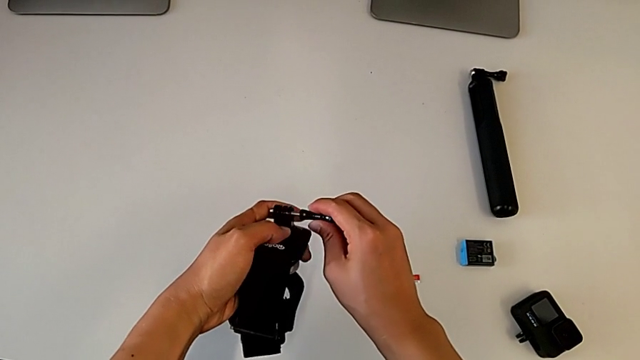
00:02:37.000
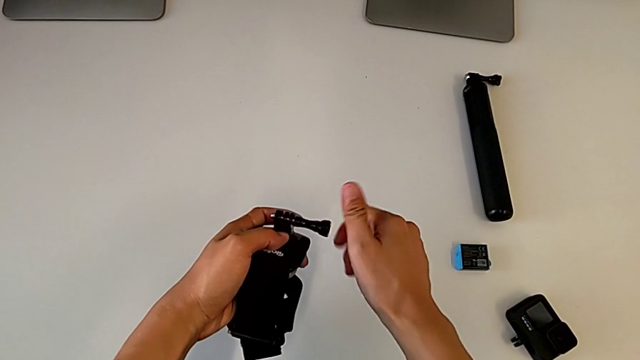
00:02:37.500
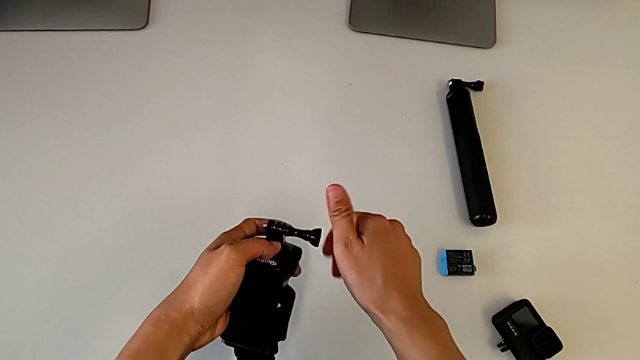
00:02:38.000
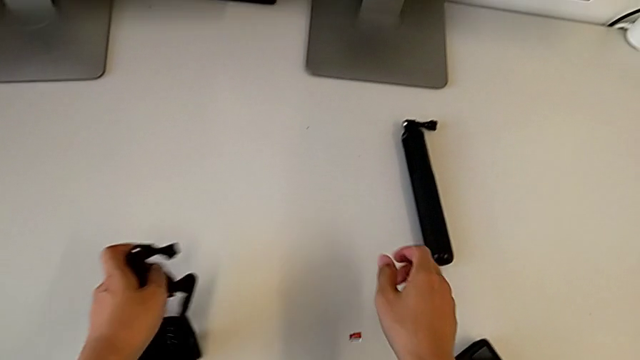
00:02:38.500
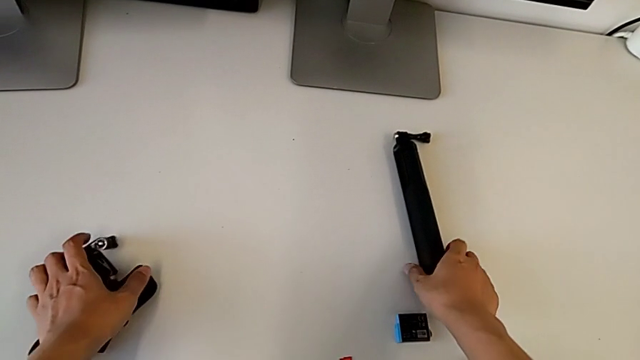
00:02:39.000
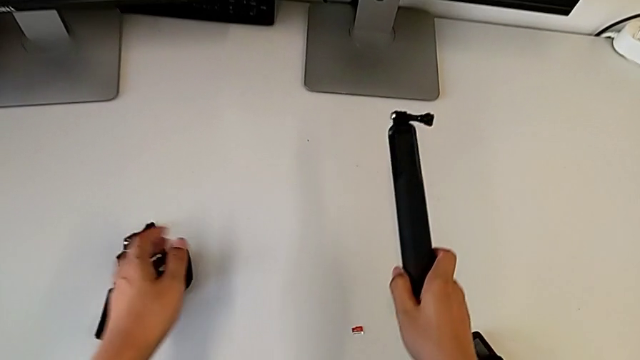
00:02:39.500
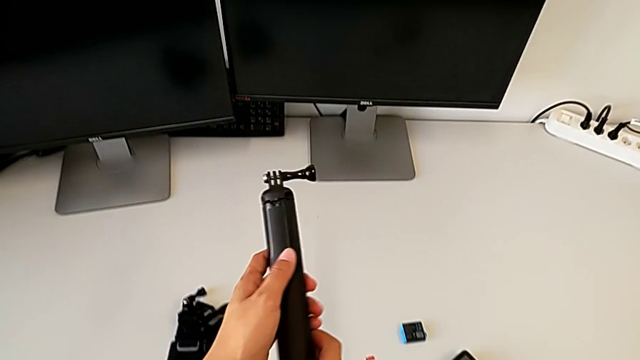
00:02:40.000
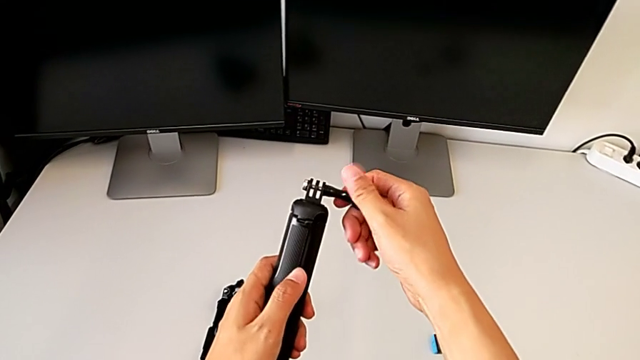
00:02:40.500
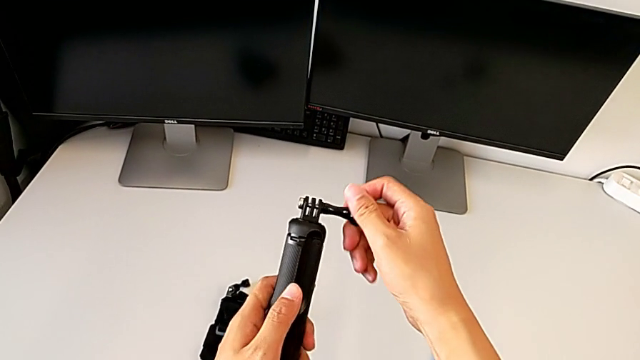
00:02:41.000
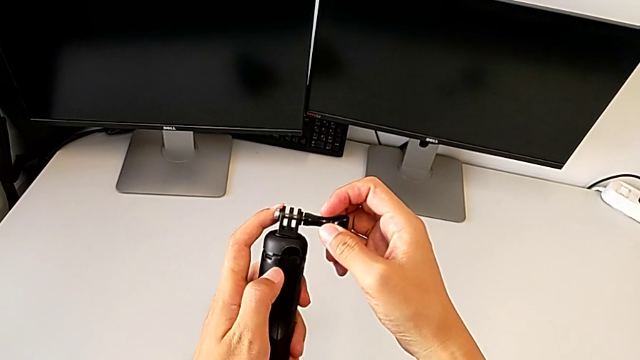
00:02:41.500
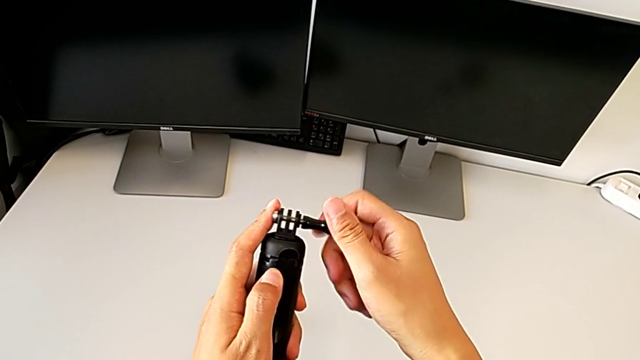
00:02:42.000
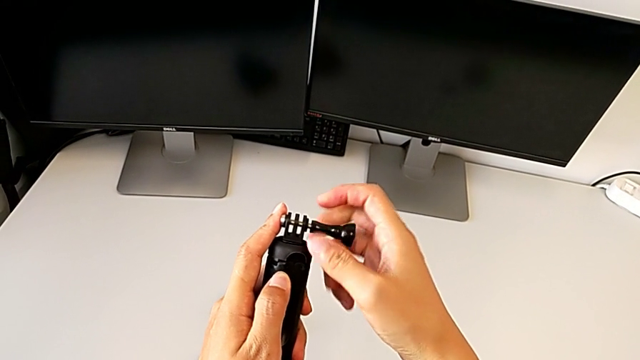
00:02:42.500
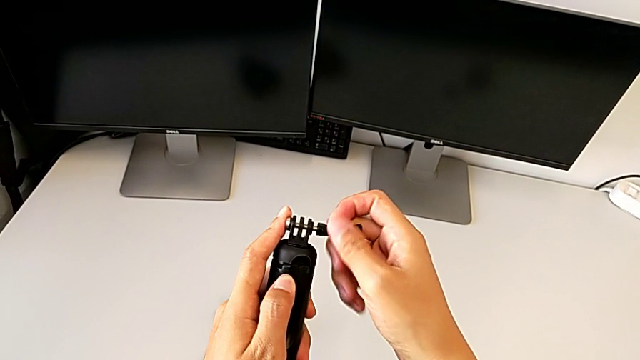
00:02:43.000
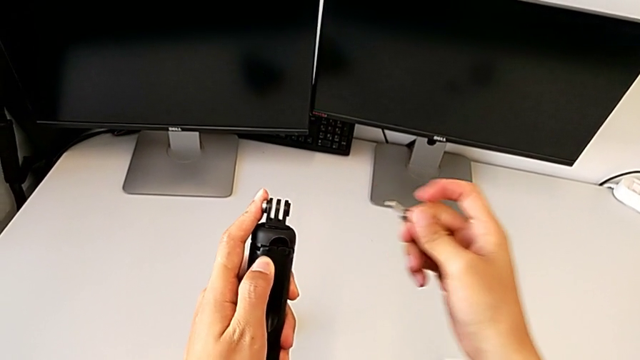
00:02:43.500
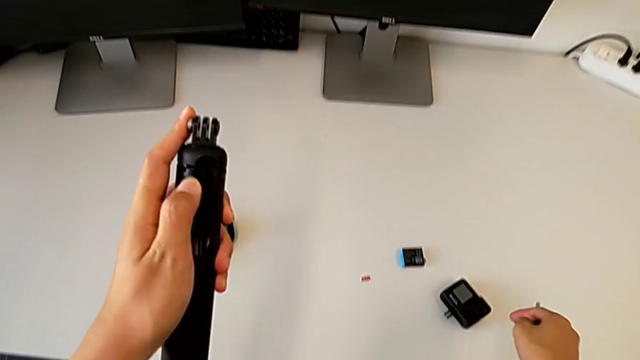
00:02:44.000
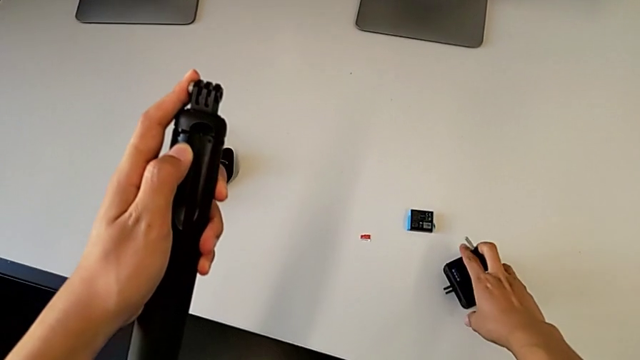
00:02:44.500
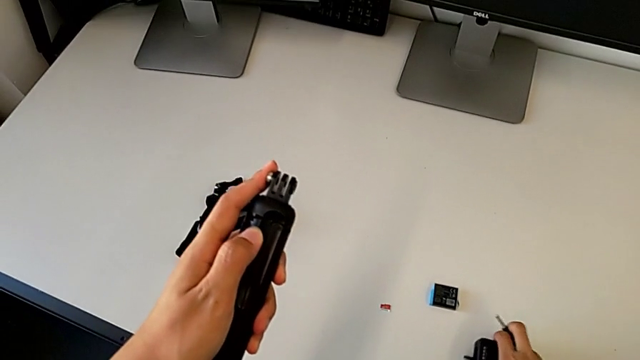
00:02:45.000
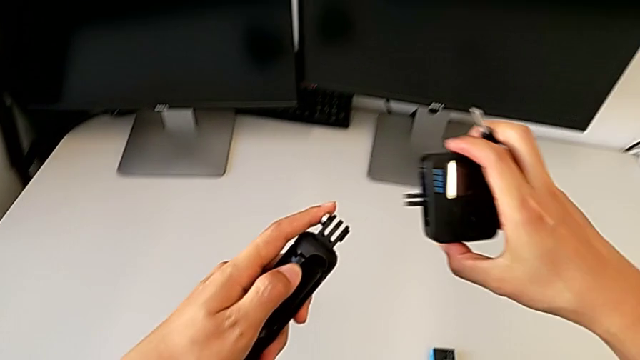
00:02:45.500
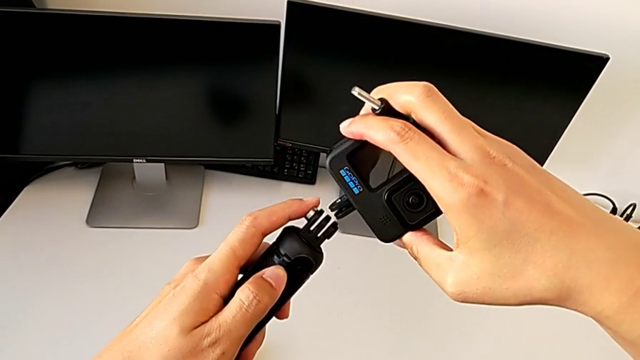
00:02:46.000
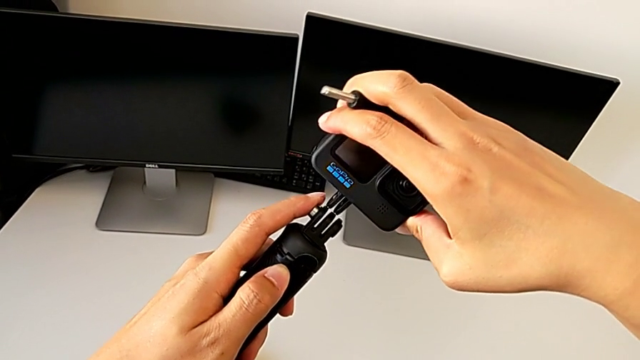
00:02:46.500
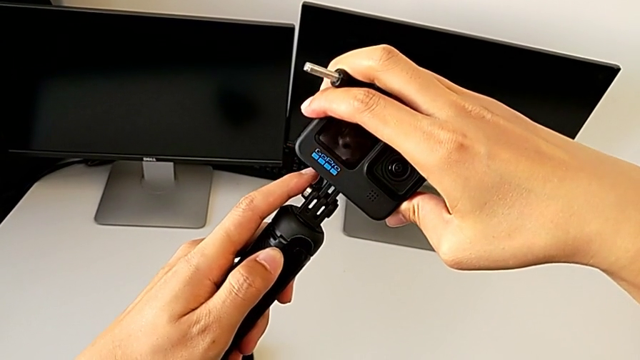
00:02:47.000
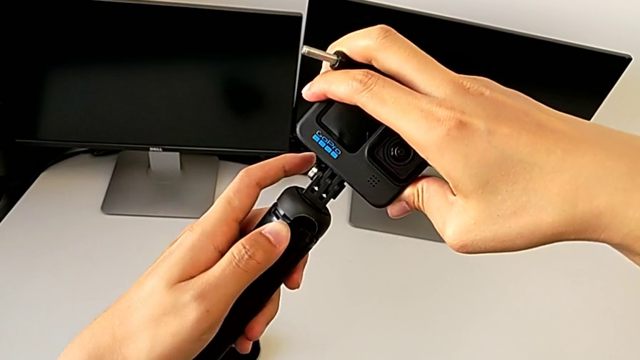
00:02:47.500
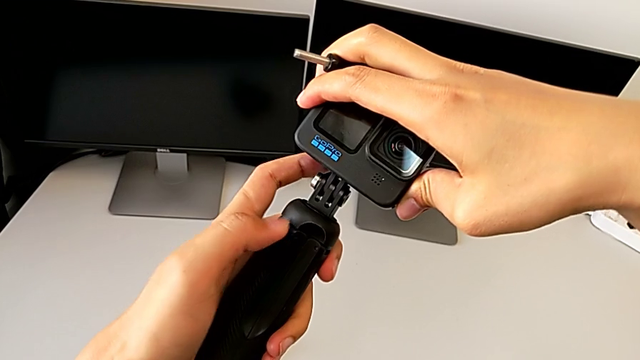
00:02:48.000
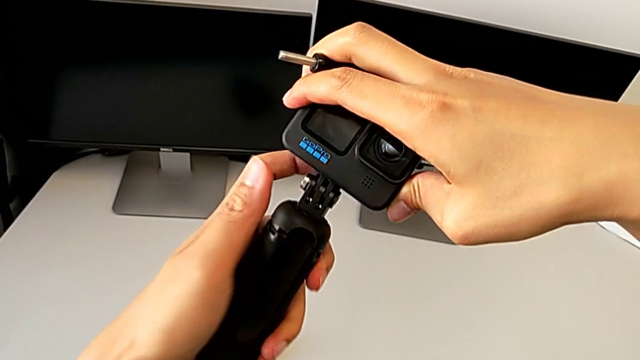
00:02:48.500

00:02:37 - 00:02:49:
The camera wearer is exchanging the strap for the handheld grip. They screw the black screw, drop the strap, lift the handheld grip, unscrew the black screw, grab the GoPro, lift it and assemble it.

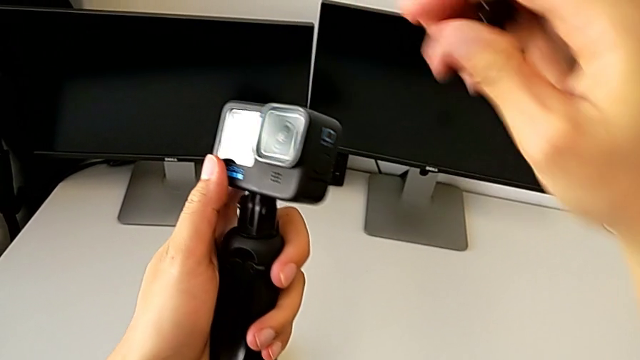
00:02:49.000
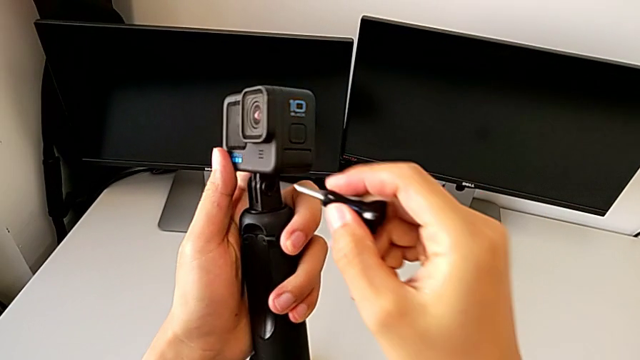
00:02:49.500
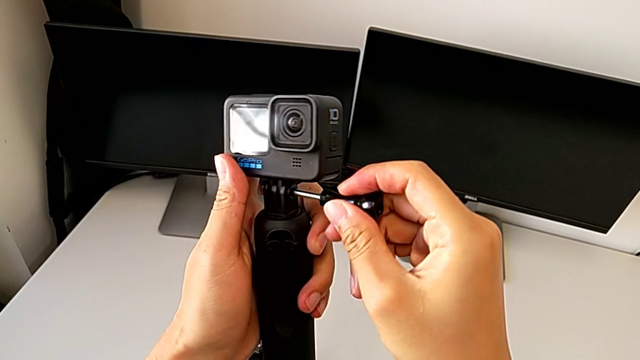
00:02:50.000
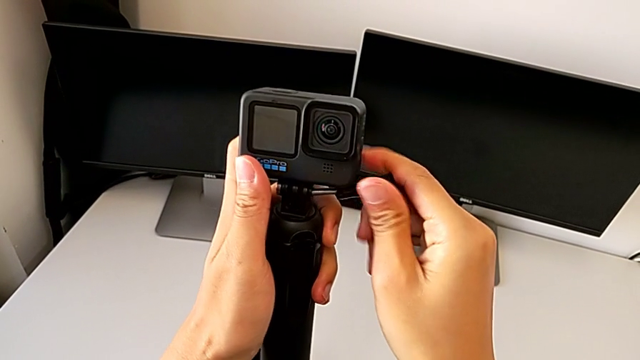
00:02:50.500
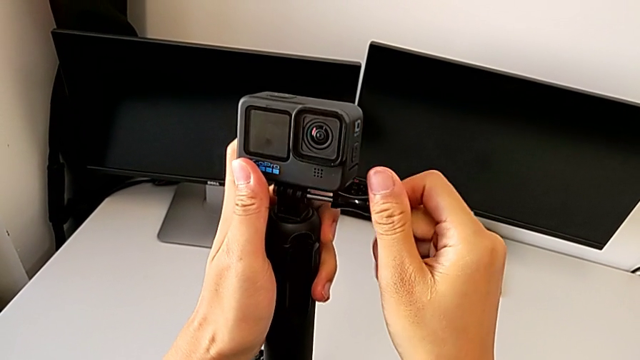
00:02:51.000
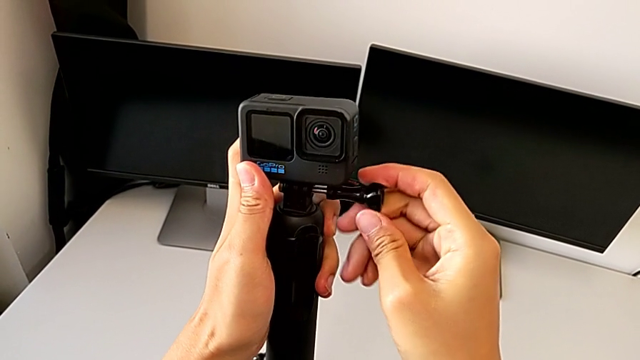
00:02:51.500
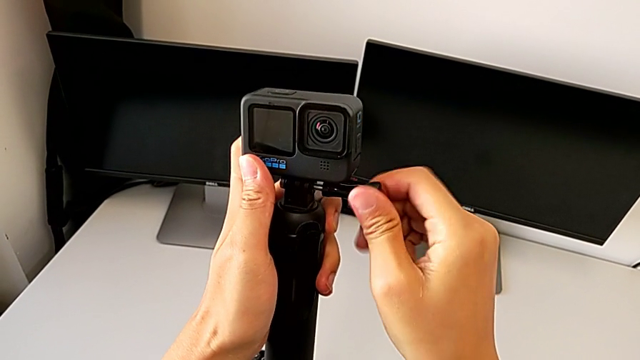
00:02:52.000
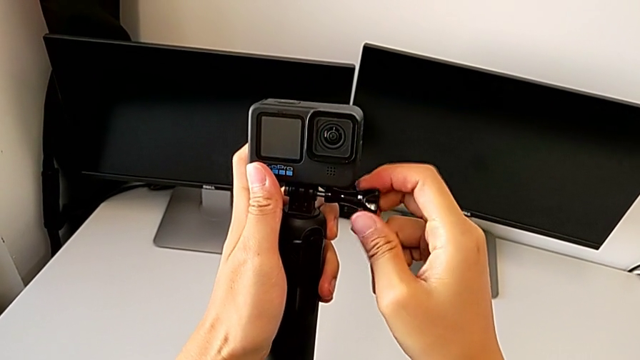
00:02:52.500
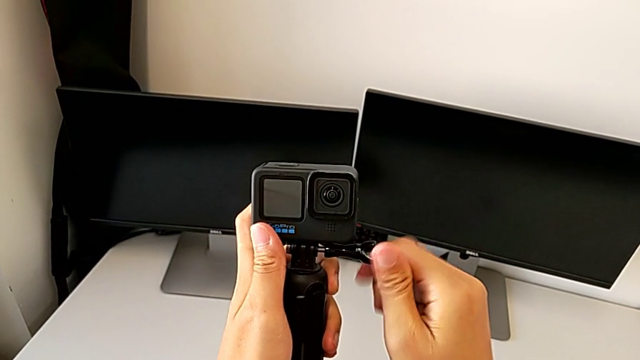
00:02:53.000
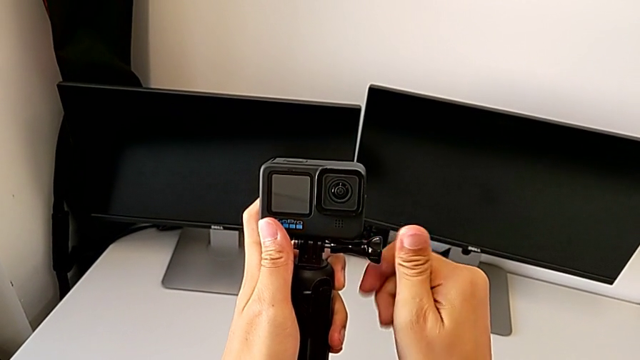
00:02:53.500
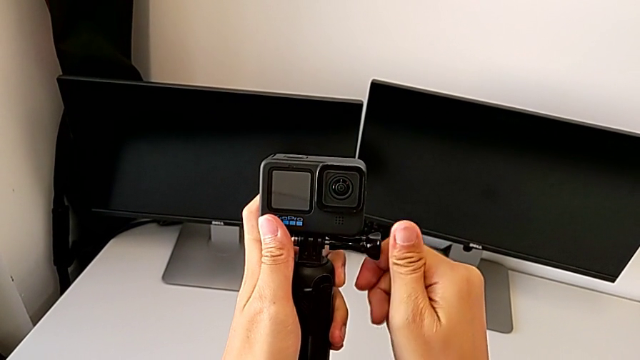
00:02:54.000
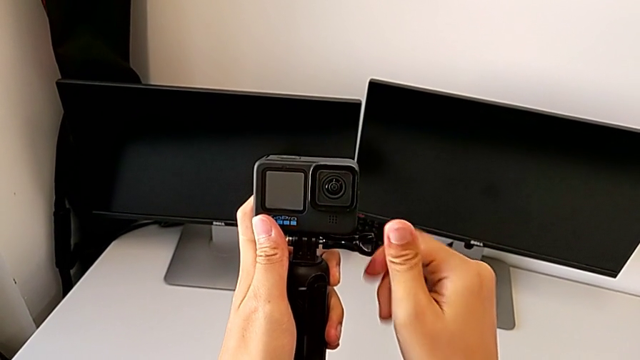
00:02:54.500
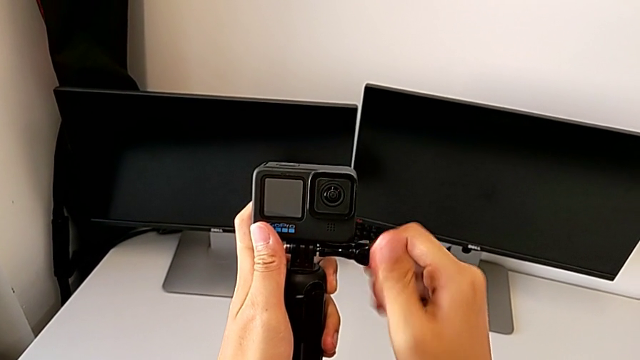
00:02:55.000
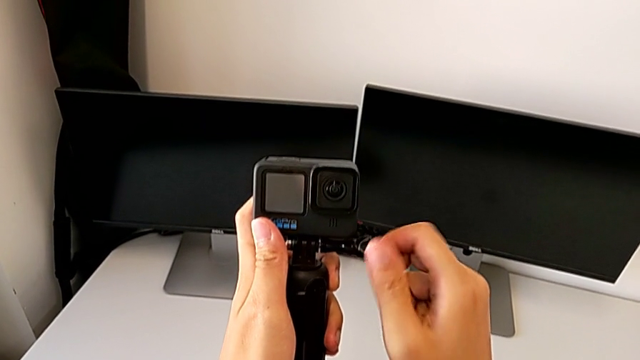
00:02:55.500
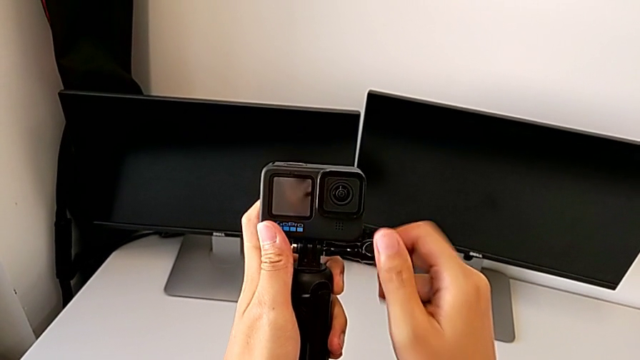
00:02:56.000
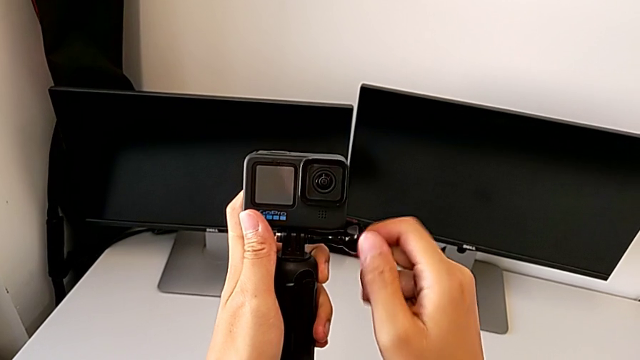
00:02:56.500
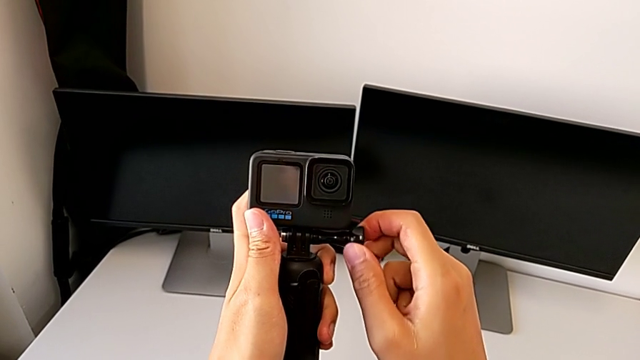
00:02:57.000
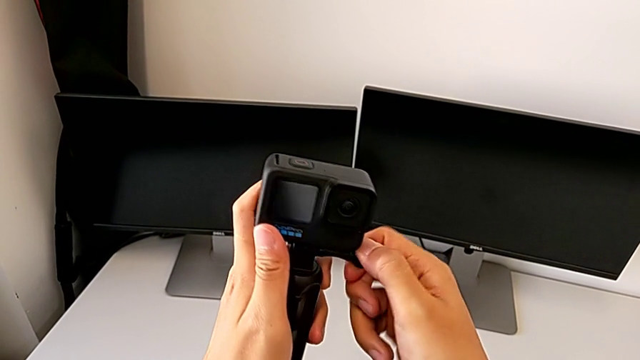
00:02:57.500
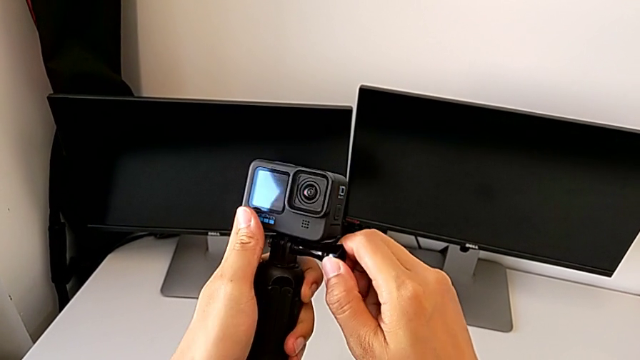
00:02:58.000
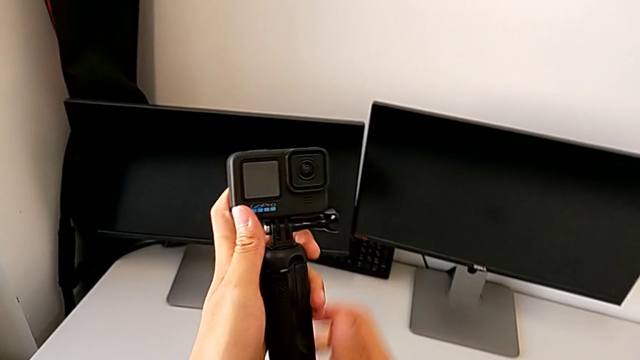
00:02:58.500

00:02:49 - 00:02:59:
The camera wearer is exchanging the strap for the handheld grip. They screw the black screw.
